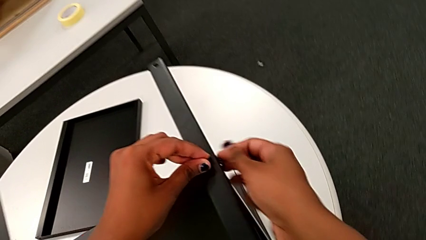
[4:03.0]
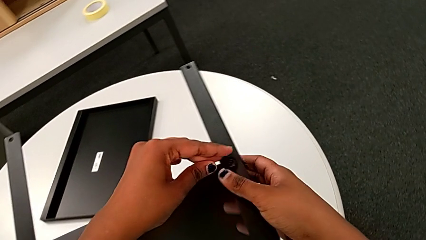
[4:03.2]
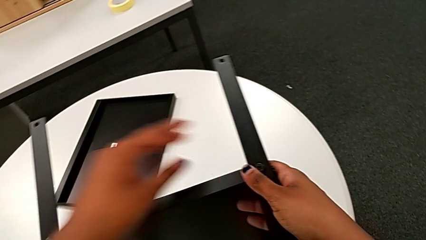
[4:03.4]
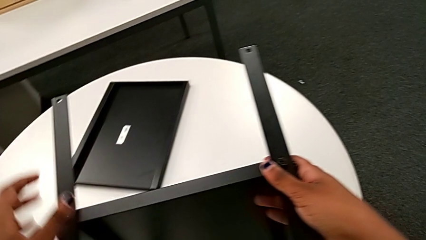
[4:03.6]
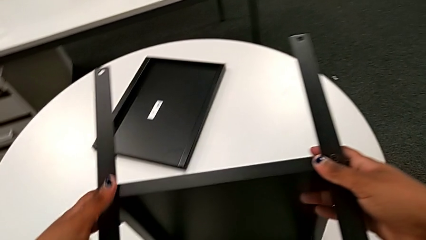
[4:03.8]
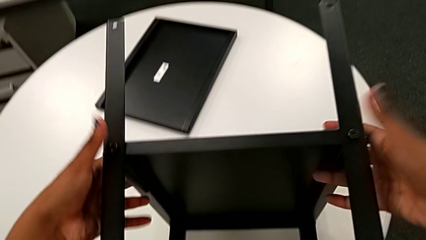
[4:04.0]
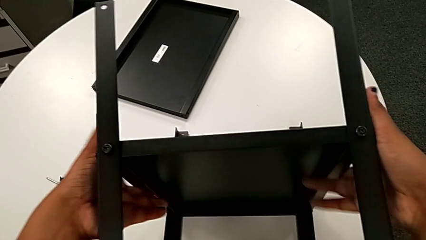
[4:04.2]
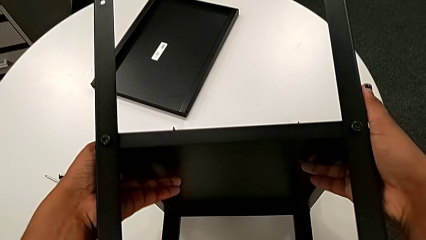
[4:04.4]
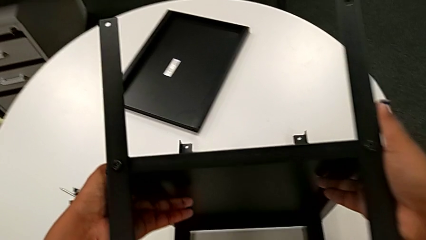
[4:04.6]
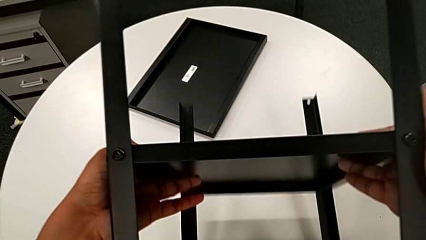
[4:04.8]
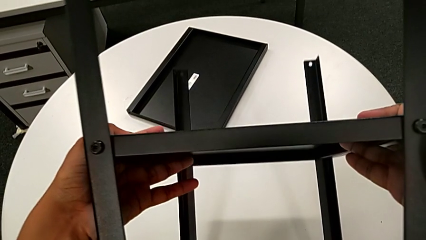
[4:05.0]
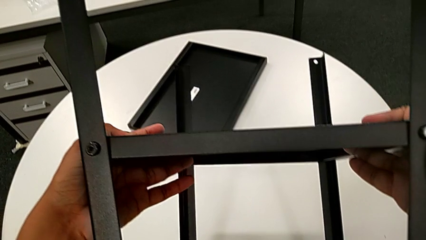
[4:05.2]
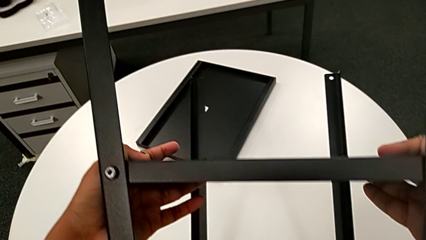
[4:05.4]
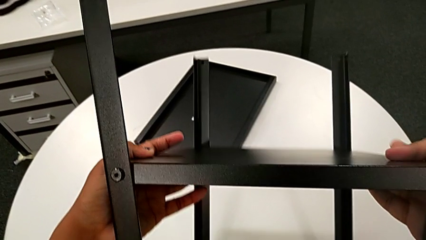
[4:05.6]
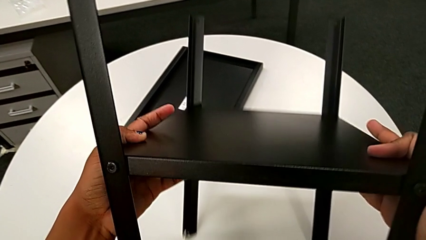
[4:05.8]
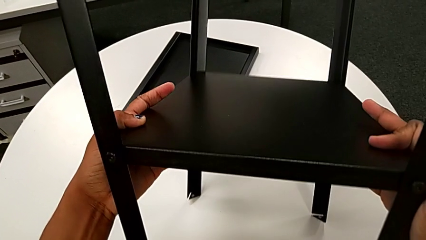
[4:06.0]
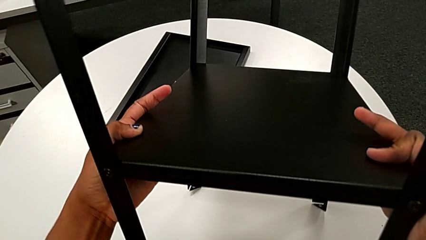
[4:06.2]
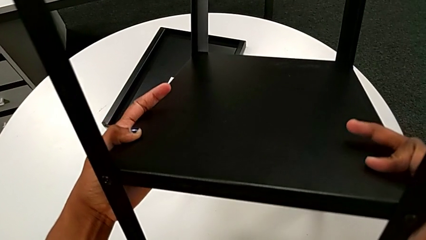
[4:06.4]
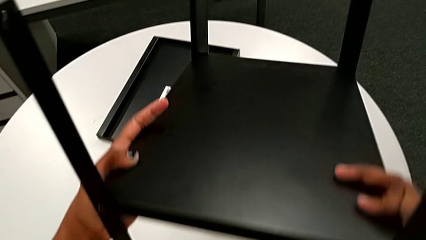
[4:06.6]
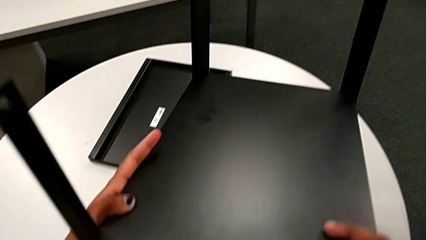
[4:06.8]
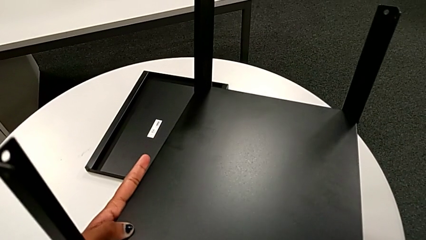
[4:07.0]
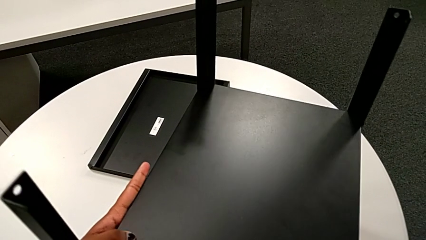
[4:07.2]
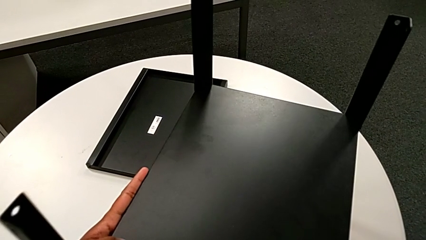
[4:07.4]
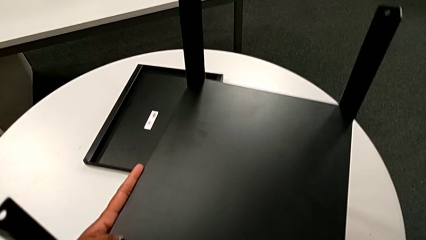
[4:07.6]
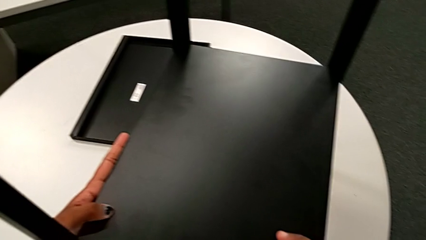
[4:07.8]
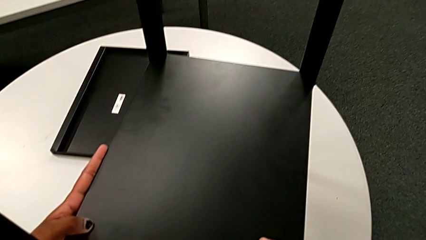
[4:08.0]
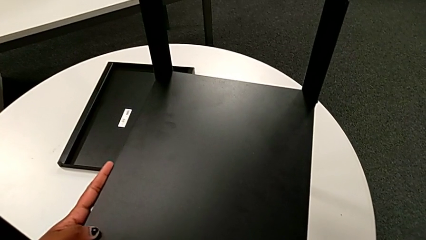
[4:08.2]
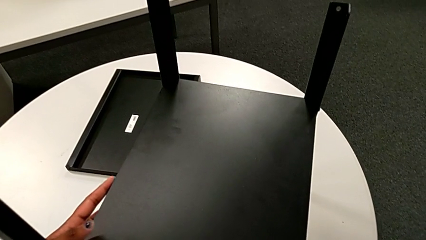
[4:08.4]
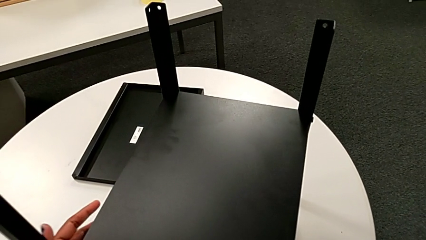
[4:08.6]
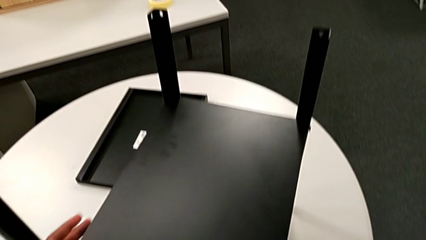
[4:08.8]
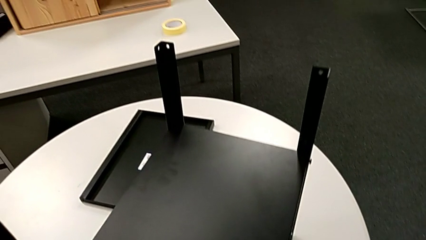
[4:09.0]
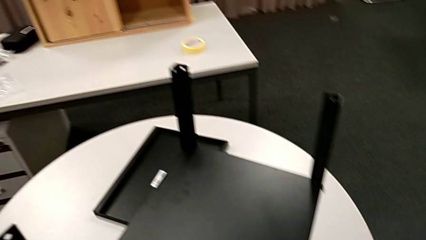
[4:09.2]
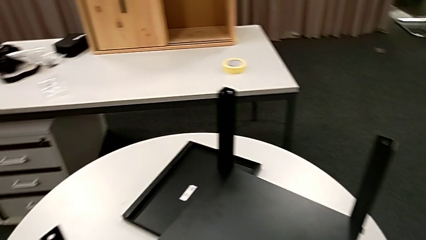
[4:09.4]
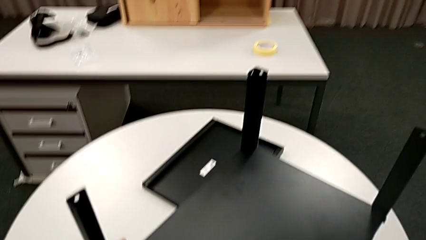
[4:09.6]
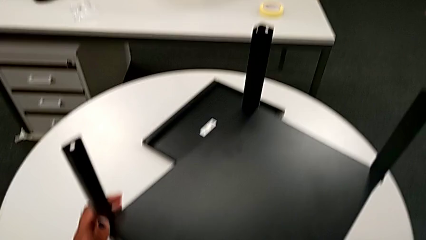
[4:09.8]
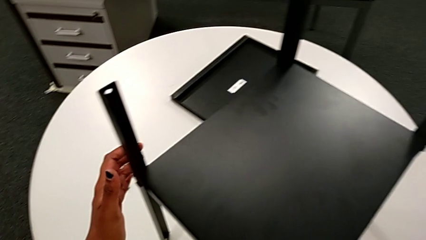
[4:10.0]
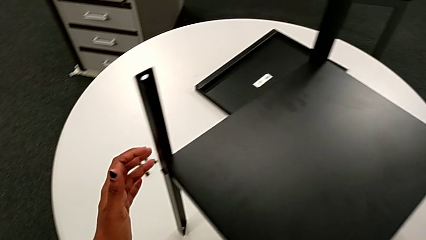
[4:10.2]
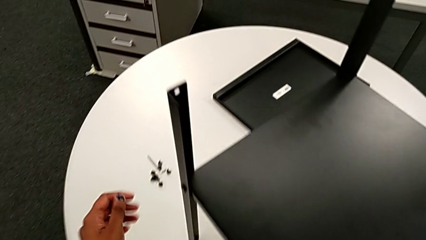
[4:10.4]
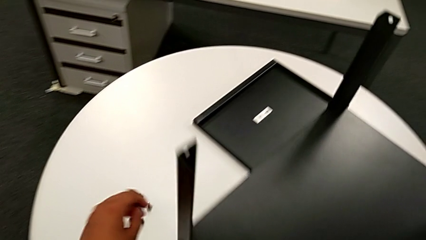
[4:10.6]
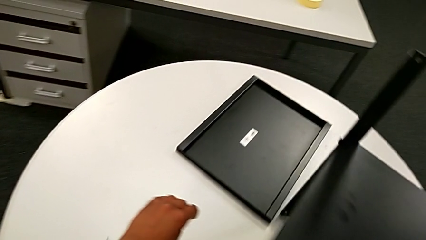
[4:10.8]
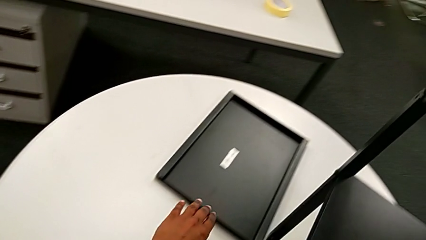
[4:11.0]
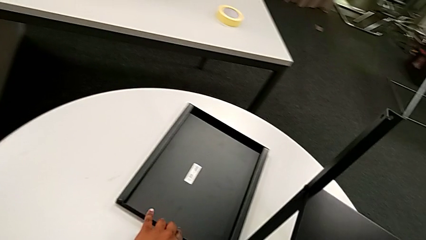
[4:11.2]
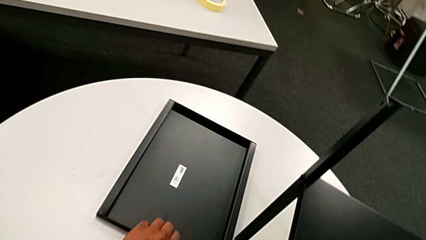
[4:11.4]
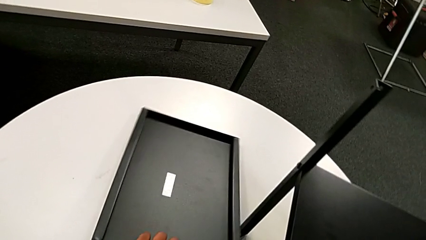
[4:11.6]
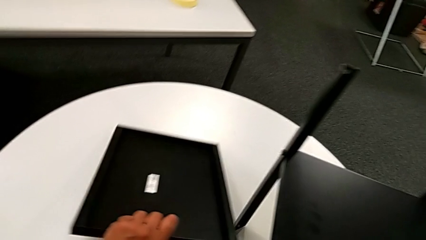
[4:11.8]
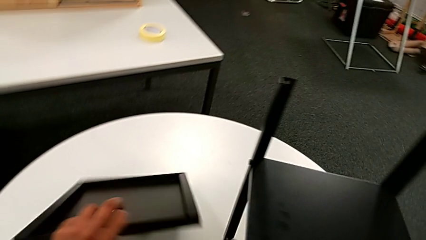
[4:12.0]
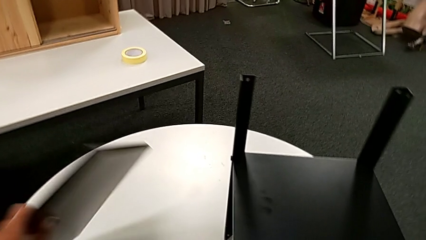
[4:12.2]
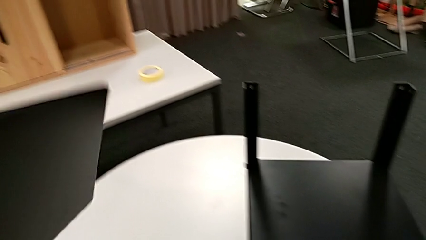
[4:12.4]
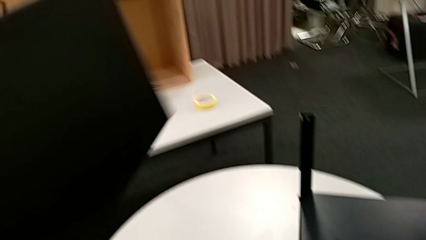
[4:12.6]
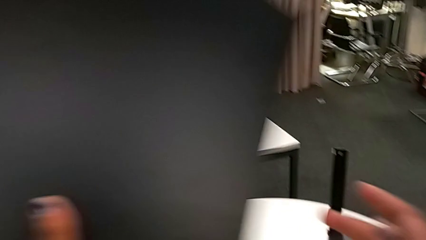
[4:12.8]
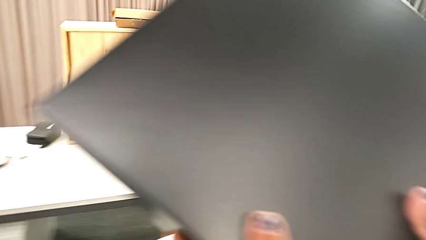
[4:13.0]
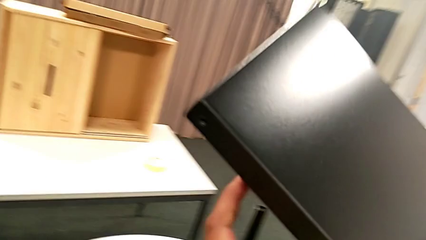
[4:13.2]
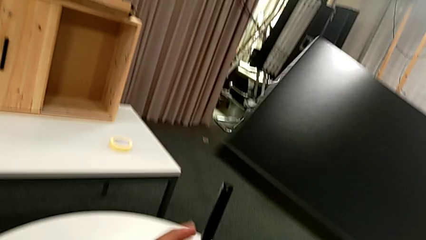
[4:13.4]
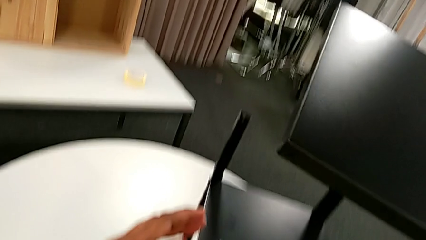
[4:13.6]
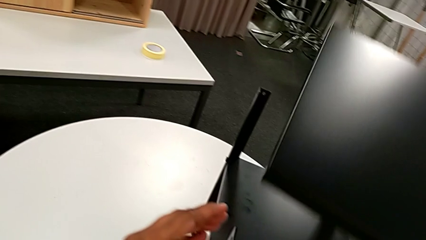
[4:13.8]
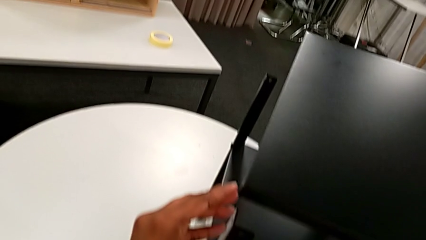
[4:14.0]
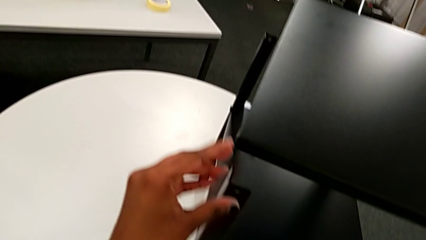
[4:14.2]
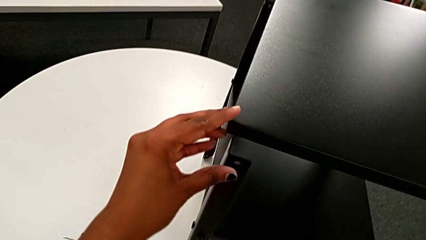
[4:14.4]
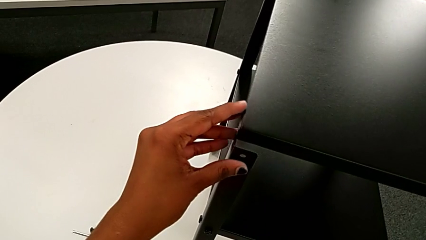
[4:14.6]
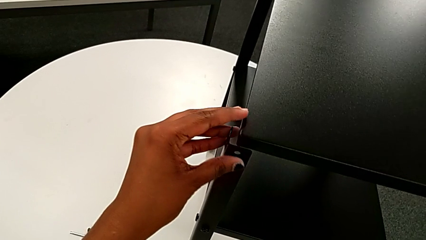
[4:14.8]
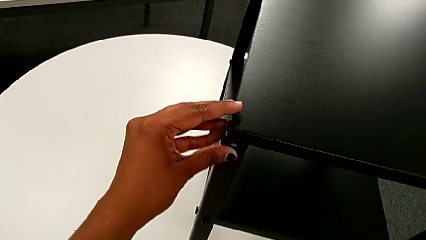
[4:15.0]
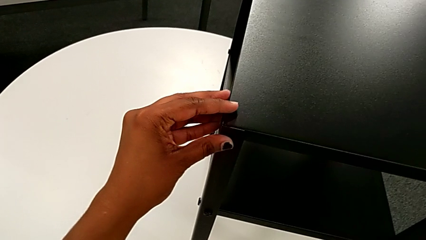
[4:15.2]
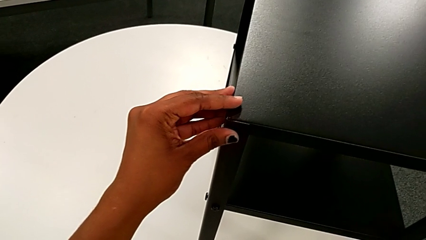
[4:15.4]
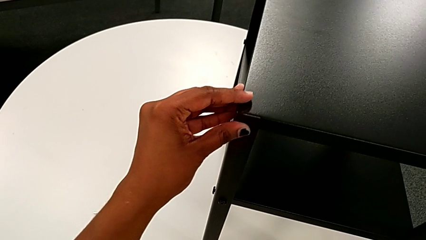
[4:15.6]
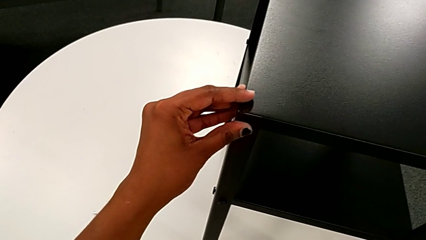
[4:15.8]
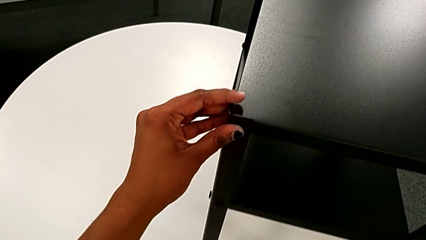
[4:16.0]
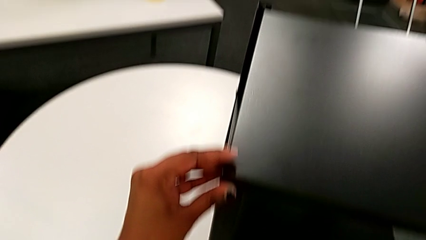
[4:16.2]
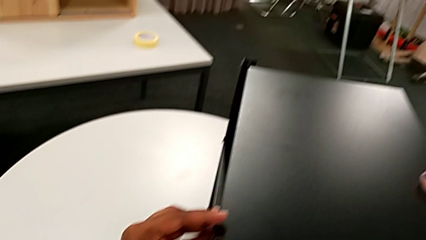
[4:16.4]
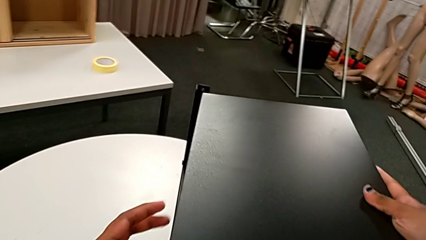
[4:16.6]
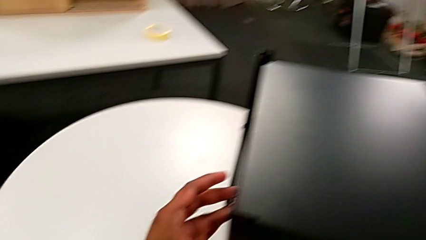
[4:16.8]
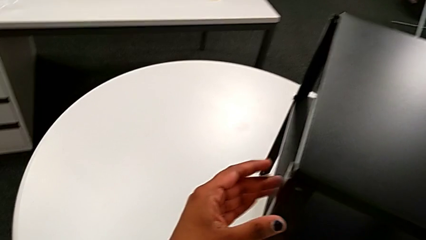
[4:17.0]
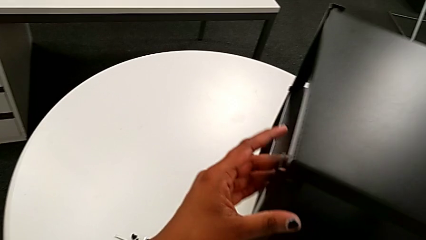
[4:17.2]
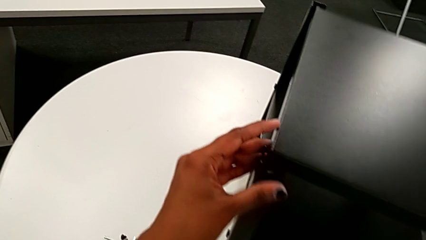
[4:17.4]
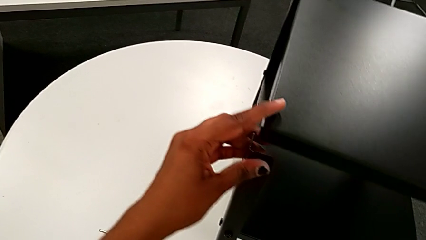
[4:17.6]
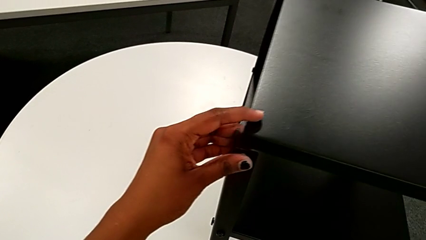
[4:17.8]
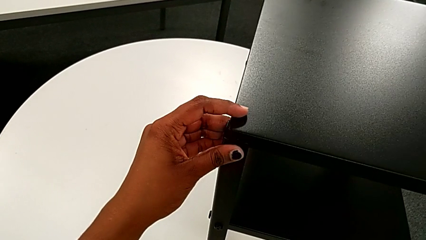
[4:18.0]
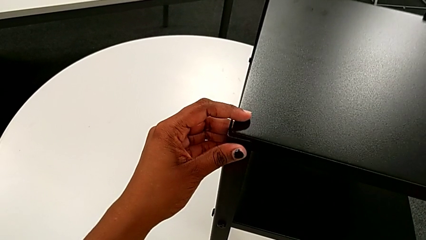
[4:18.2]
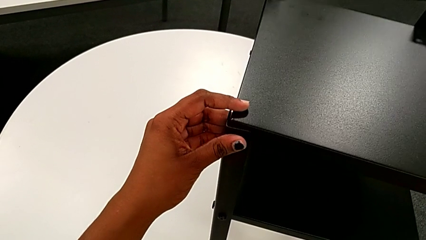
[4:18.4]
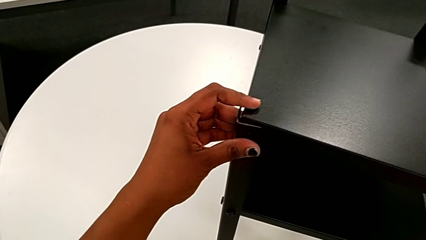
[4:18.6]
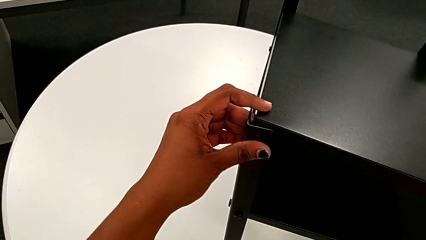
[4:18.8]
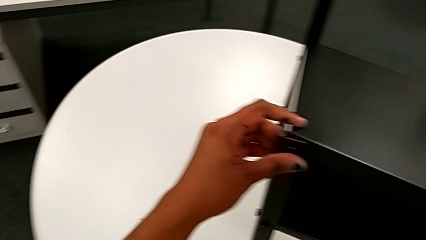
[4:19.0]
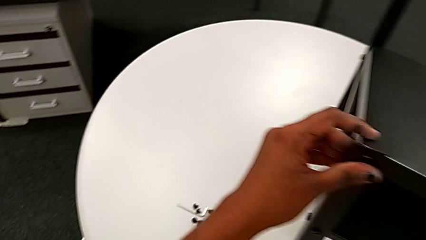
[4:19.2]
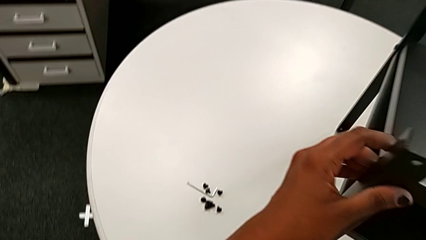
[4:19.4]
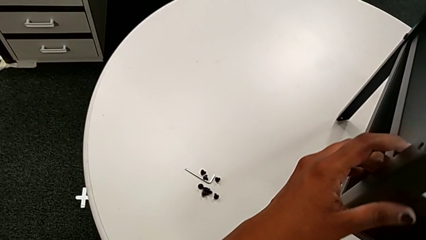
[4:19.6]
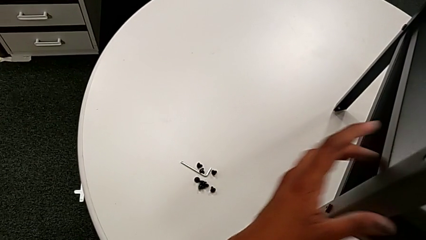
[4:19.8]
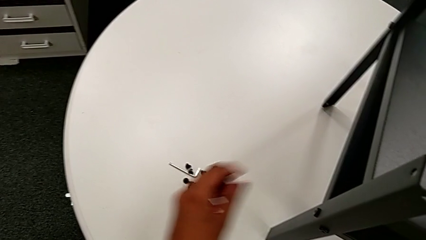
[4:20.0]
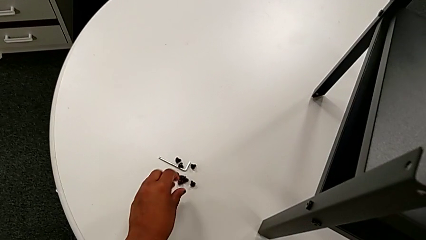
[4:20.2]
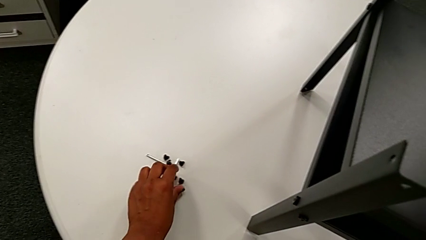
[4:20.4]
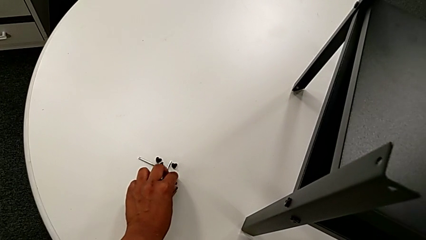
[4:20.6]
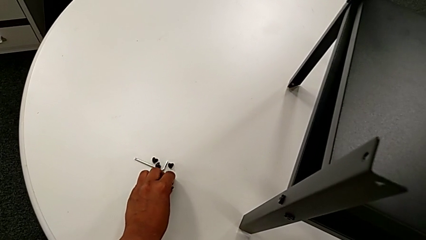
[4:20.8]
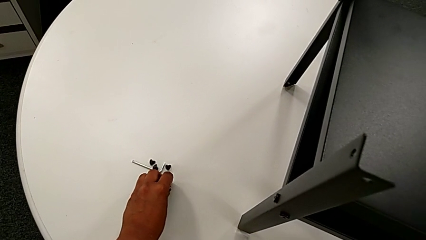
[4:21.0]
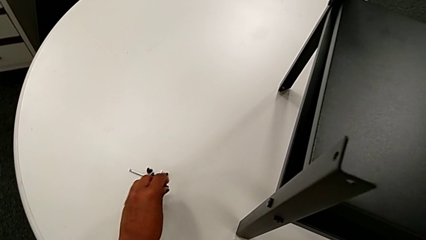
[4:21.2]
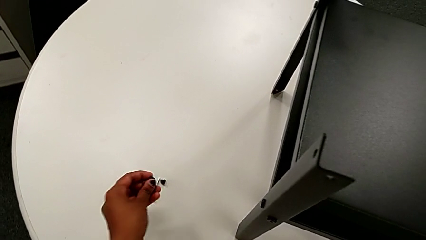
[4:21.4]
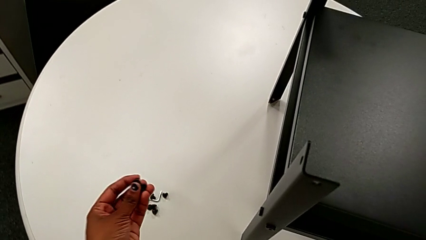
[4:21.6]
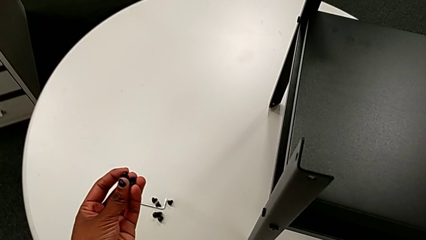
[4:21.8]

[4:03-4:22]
The camera wearer is assembling the upper tray. They grab the nightstand, rotate it, place it, inspect it, approach the tray, slide it, rotate it, approach the nightstand, align the top tray, approach the hex socket head, grab it and approach the nightstand.
